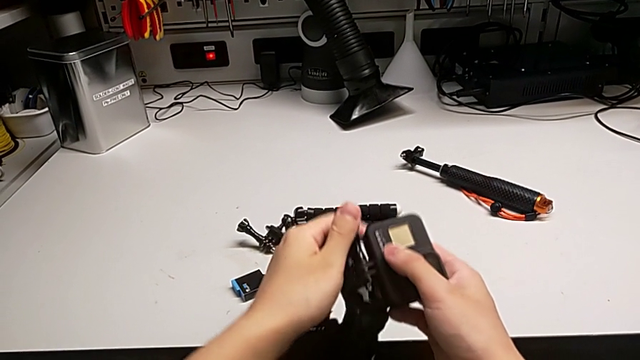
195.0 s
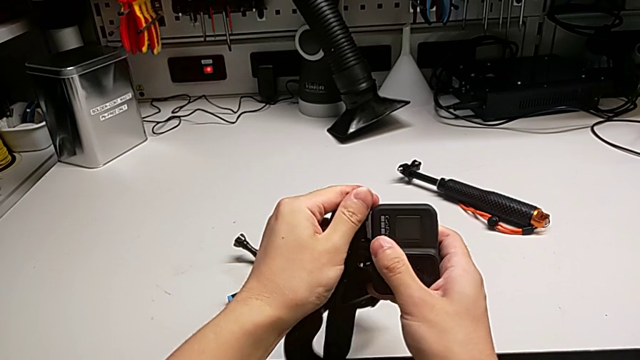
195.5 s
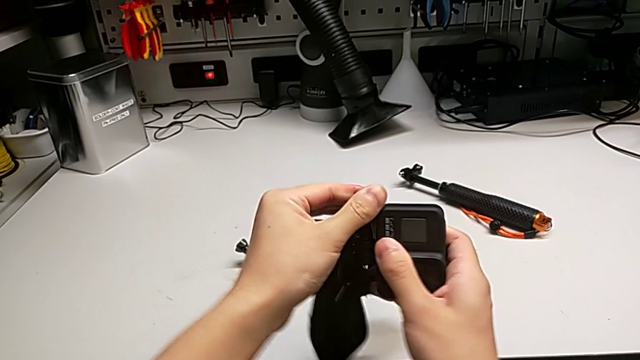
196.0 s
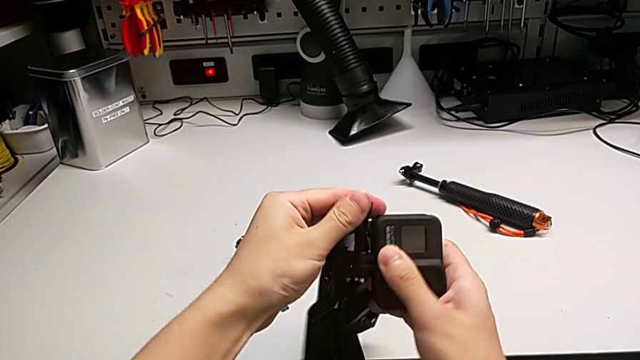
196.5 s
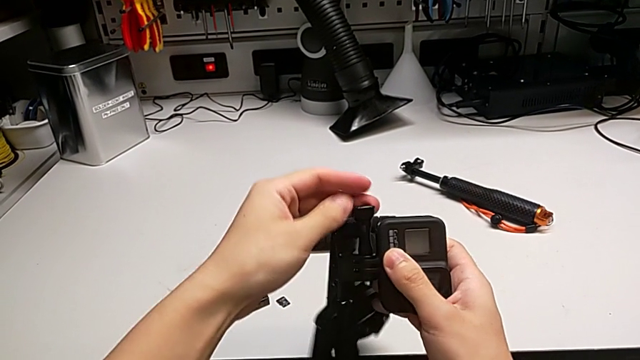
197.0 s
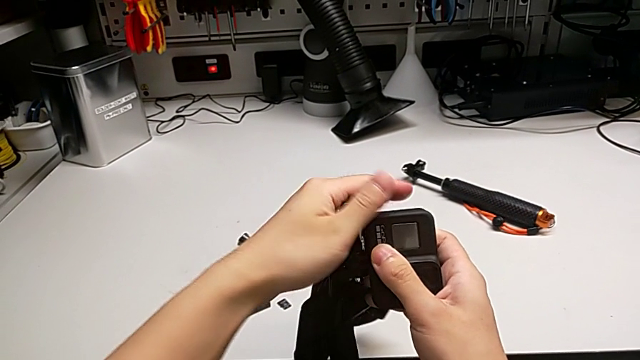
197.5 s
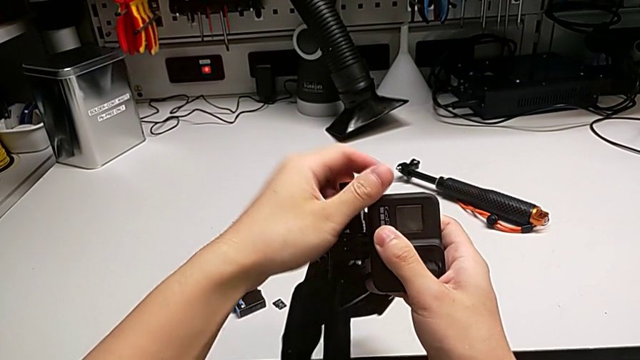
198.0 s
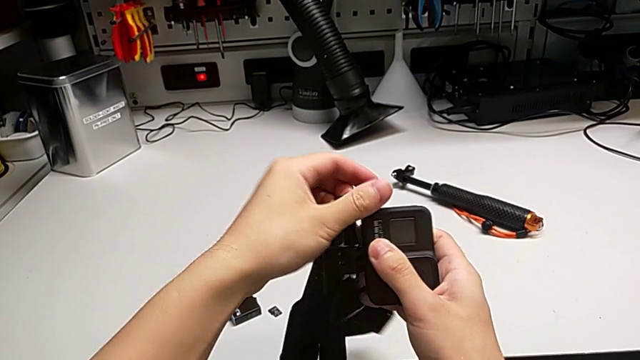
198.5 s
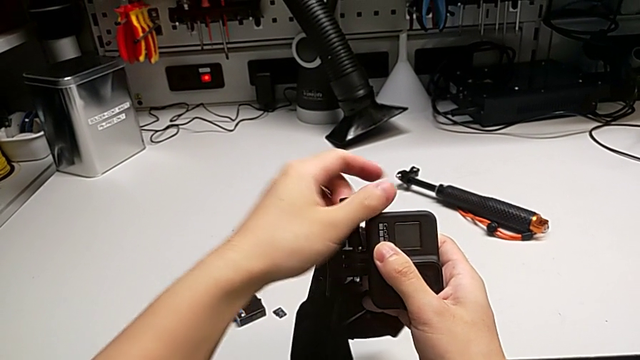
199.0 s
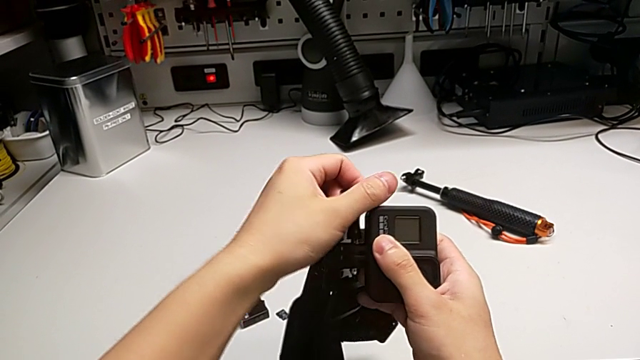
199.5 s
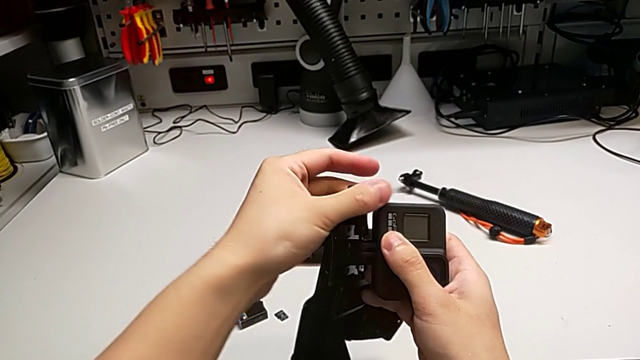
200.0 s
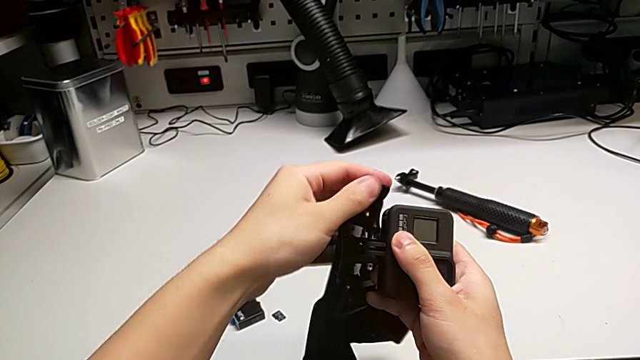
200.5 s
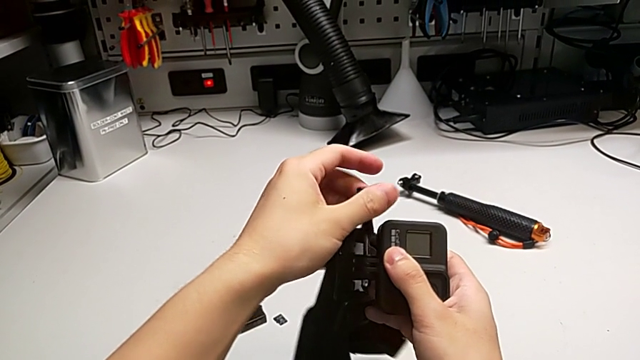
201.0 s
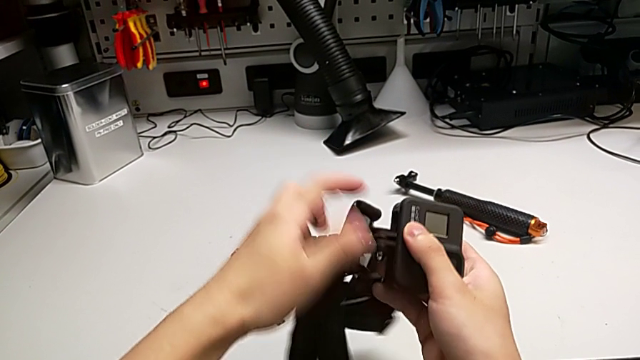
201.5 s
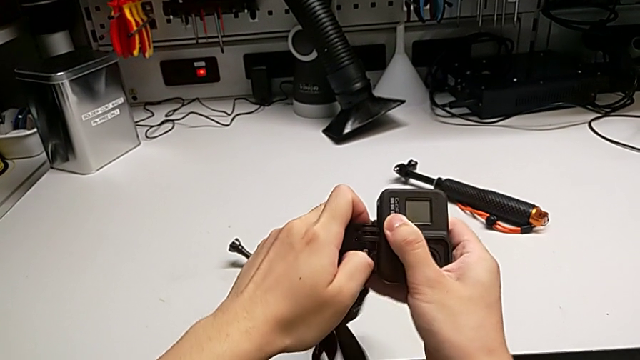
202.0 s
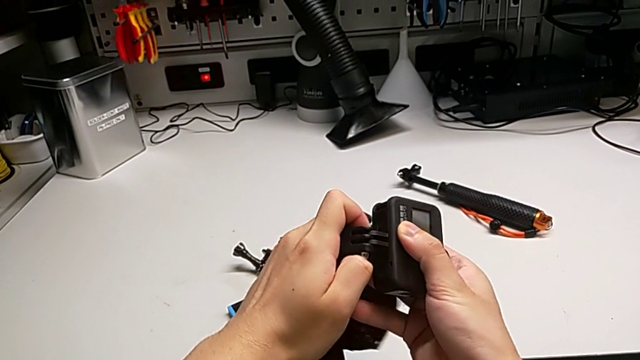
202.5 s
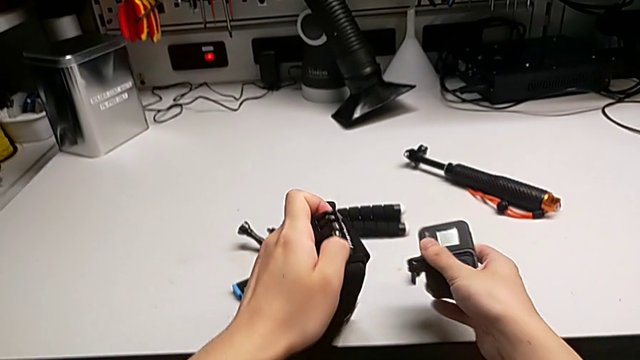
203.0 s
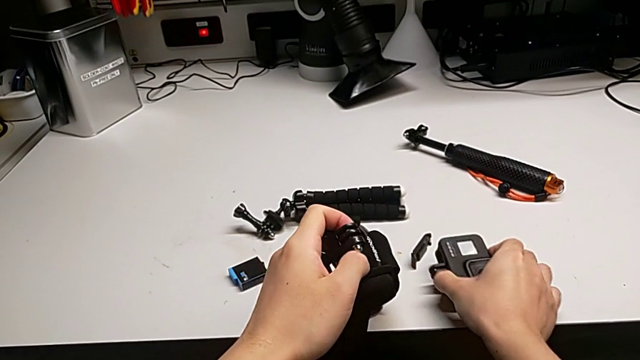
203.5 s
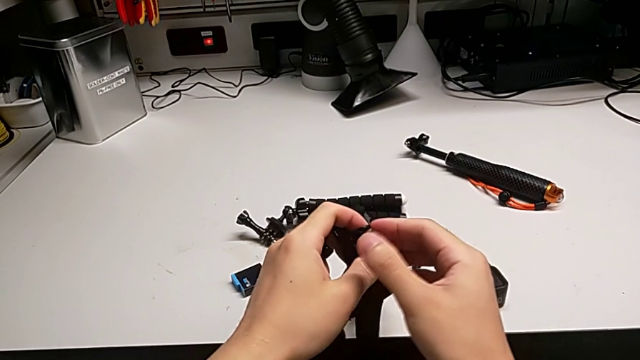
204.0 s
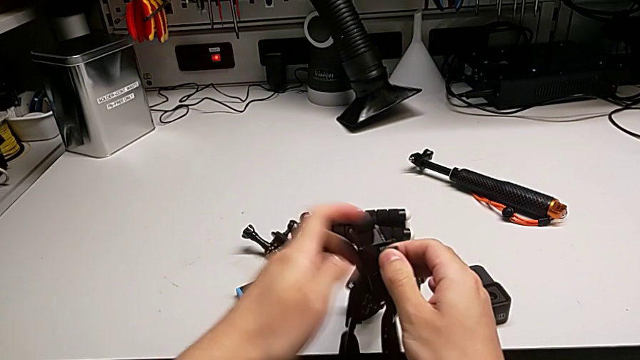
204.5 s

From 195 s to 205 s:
The camera wearer is trying to assemble the handheld grip of the GoPro. They withdraw the screw and withdraw the strap.

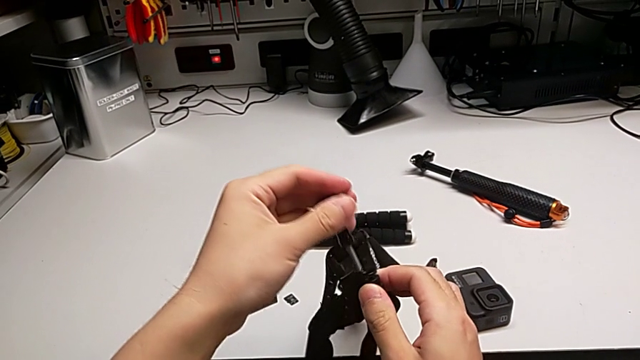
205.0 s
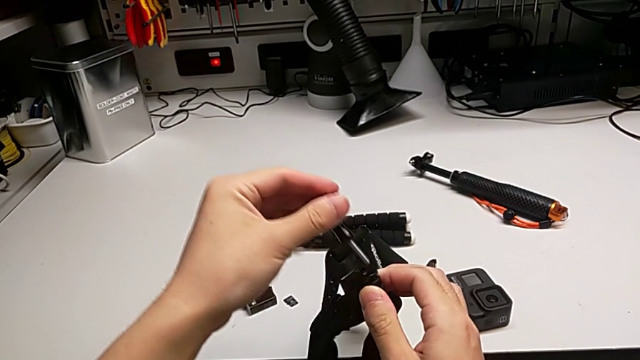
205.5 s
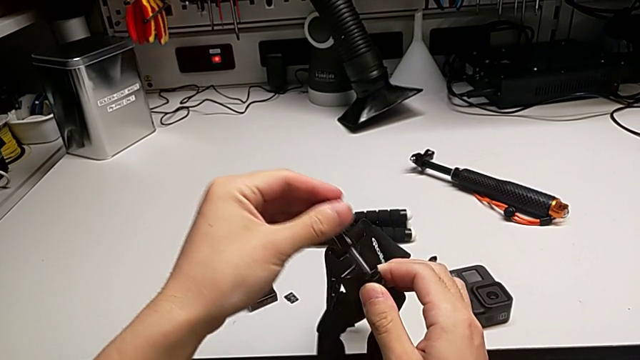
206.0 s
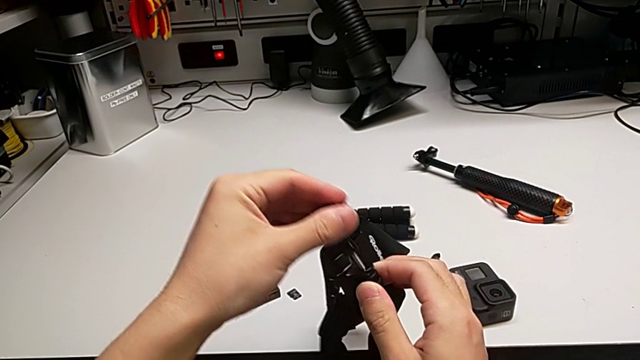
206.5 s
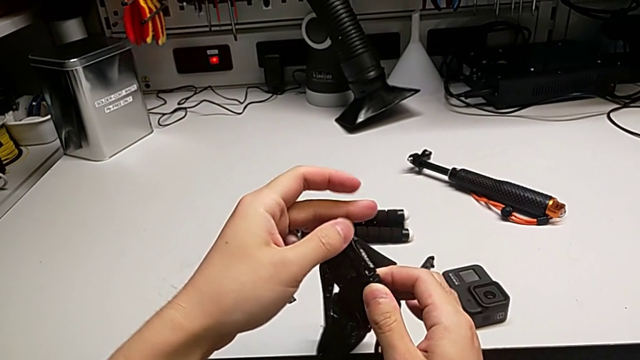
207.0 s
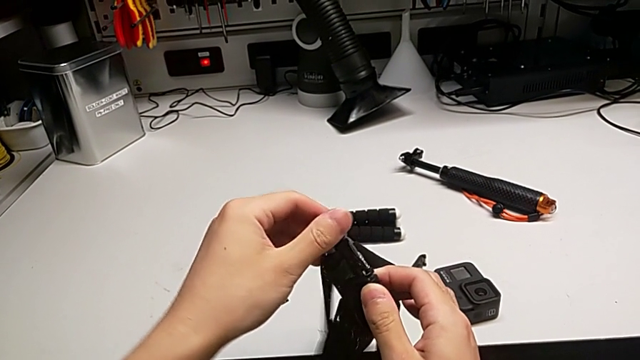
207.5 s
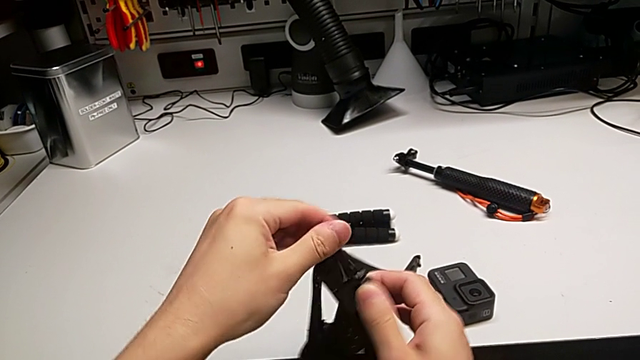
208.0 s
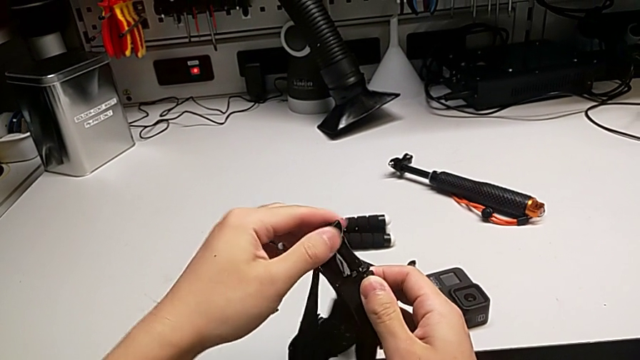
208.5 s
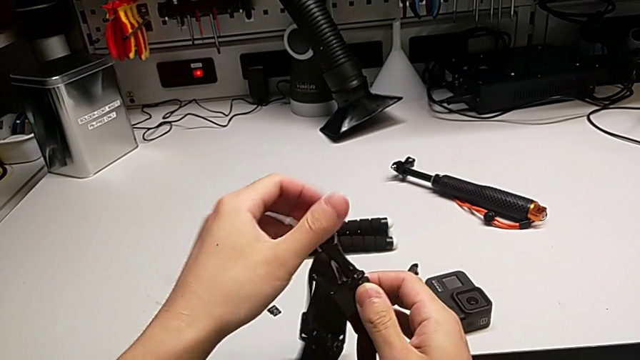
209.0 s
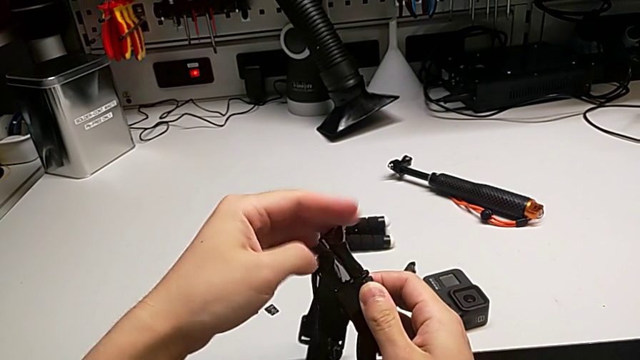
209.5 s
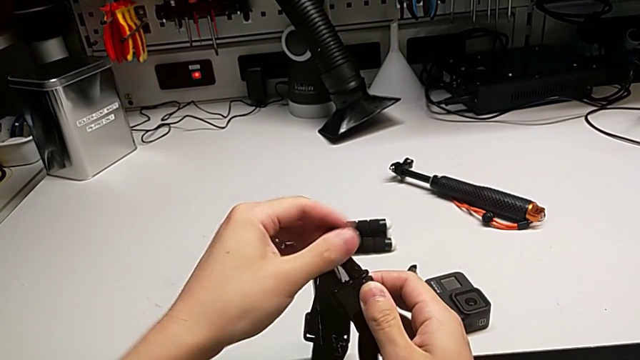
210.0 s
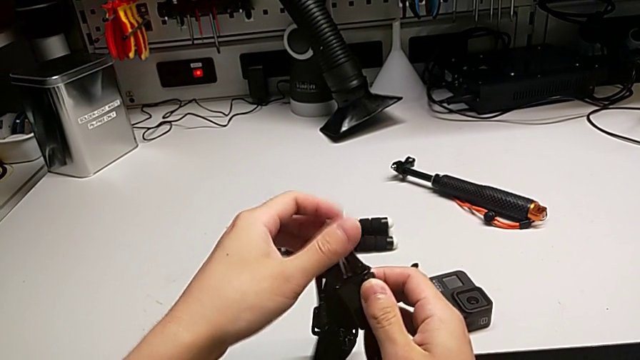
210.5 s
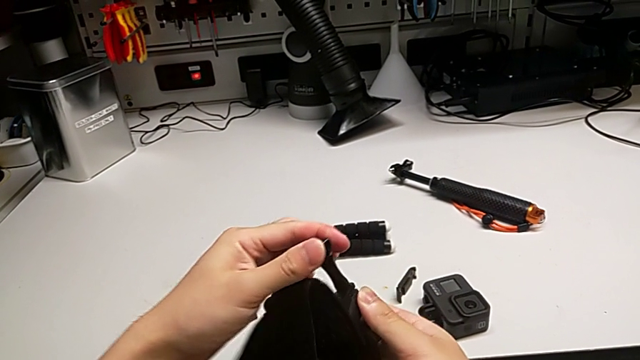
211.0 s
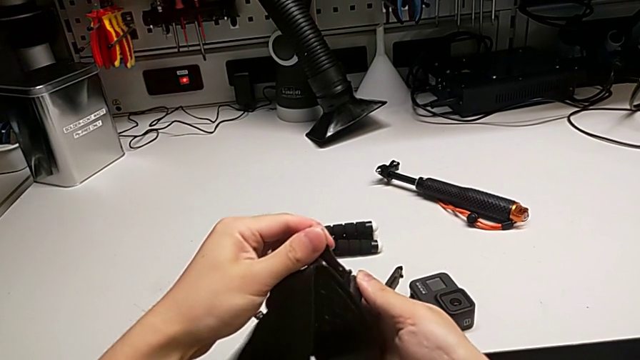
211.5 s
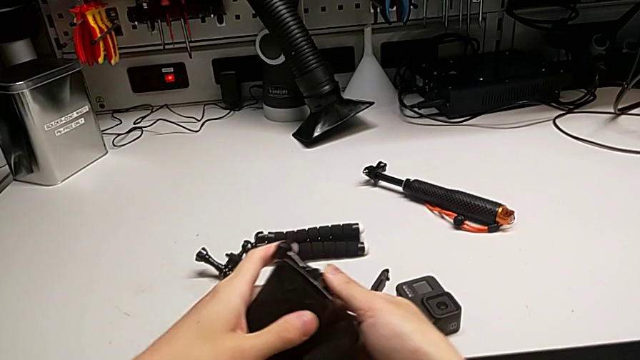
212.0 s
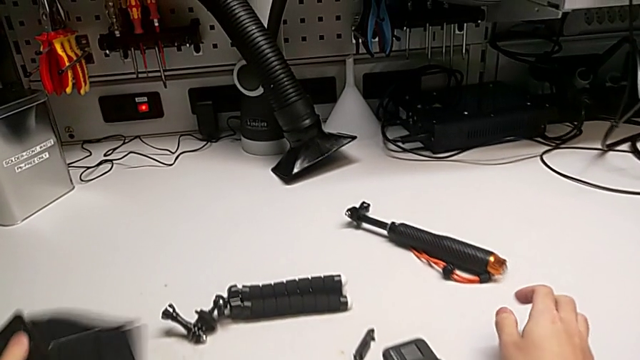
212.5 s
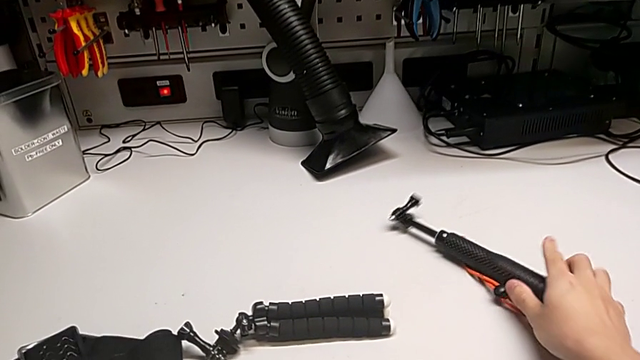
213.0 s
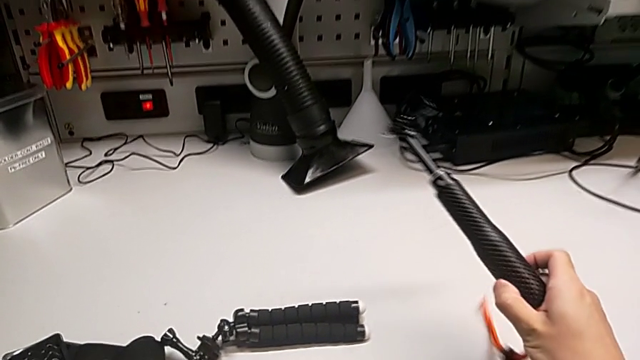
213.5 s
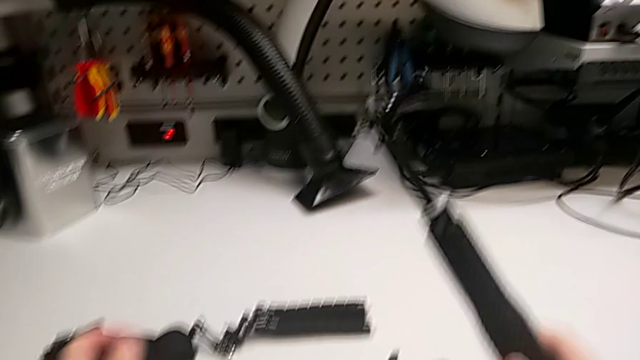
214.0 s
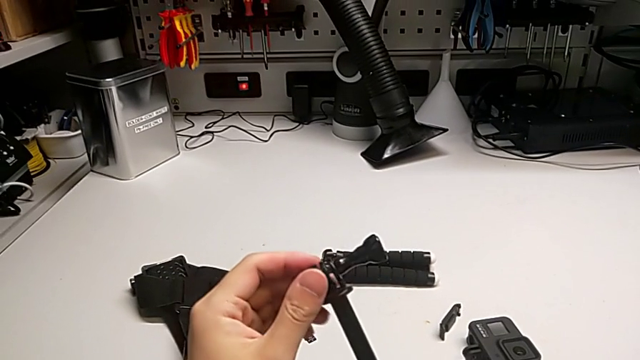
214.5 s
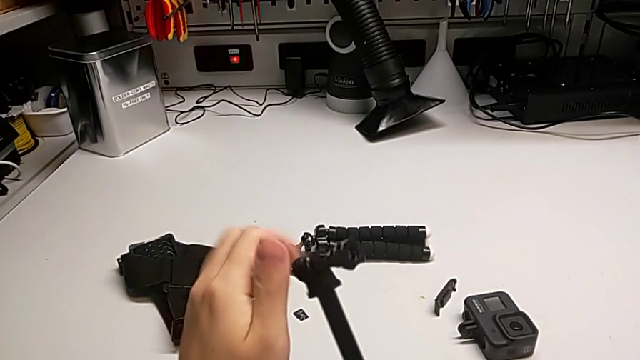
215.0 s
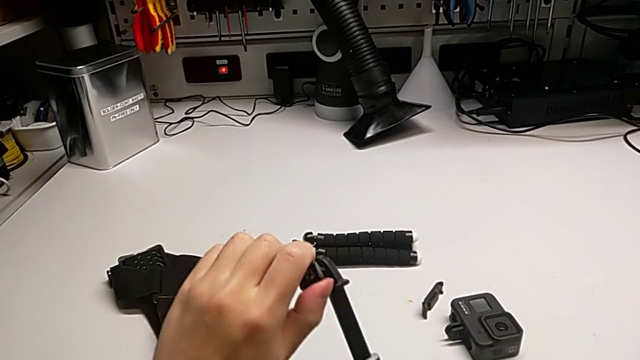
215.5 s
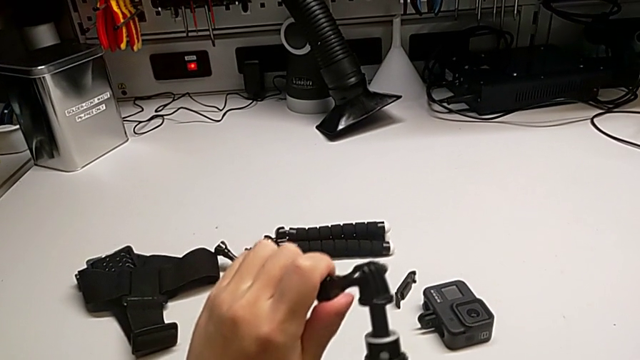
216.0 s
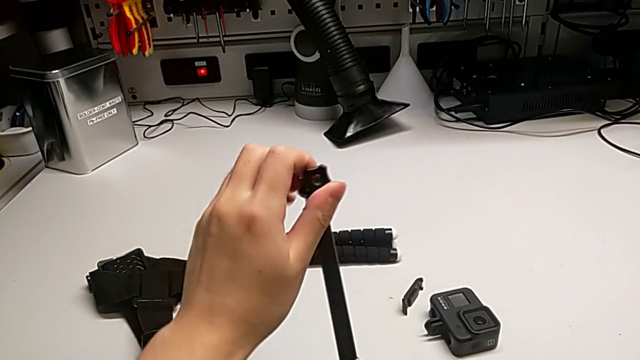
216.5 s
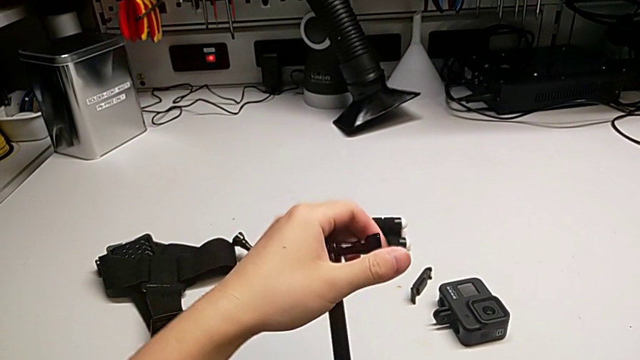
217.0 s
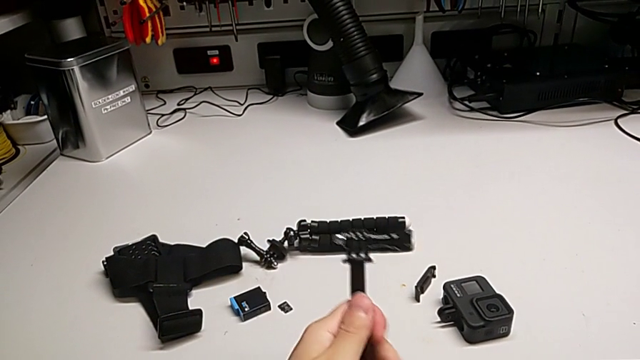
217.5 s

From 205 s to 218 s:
The camera wearer is trying to assemble the handheld grip of the GoPro. They insert the screw, inspect the handheld grip and push it.
